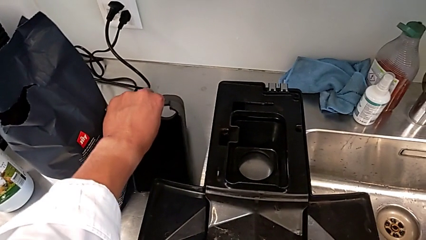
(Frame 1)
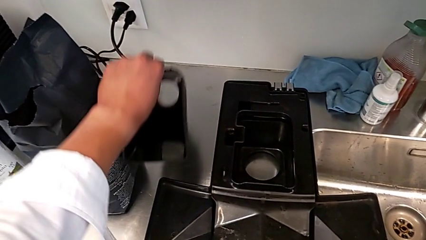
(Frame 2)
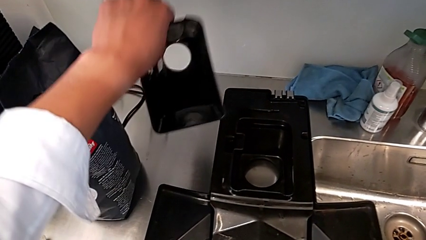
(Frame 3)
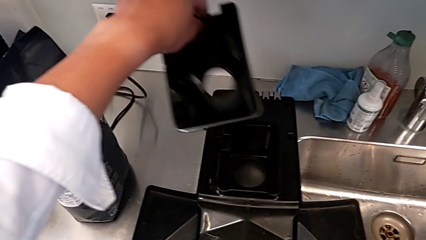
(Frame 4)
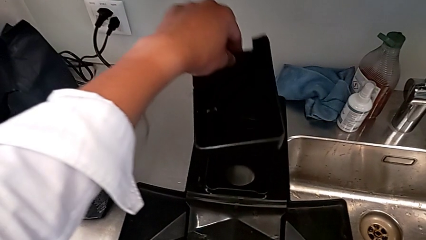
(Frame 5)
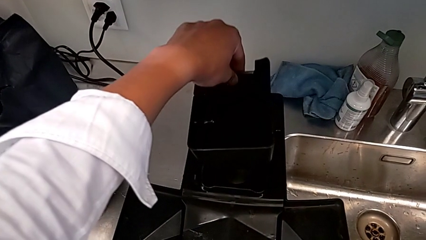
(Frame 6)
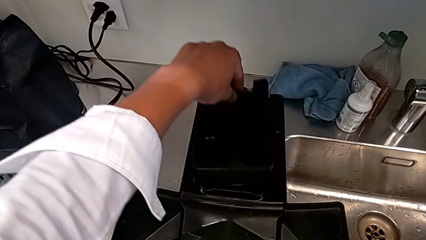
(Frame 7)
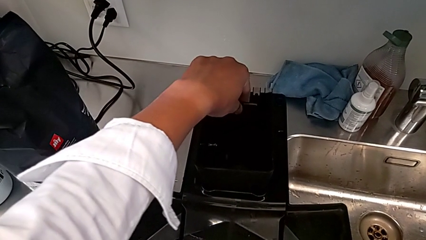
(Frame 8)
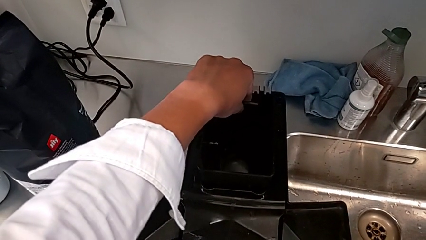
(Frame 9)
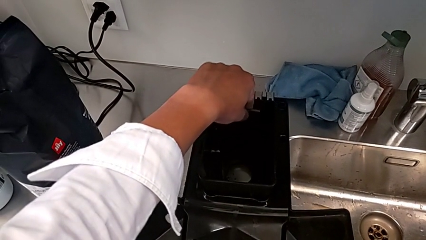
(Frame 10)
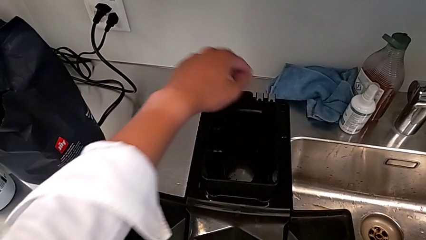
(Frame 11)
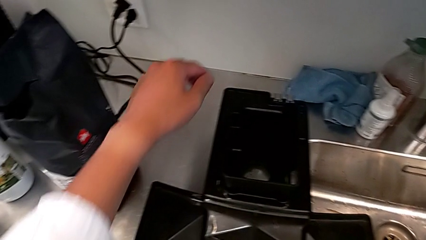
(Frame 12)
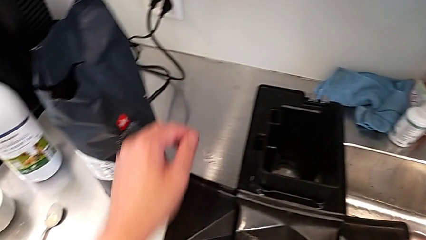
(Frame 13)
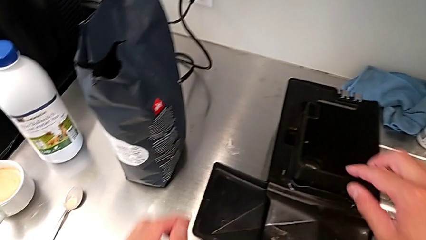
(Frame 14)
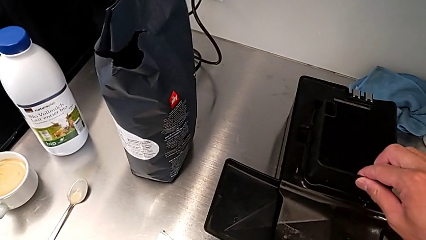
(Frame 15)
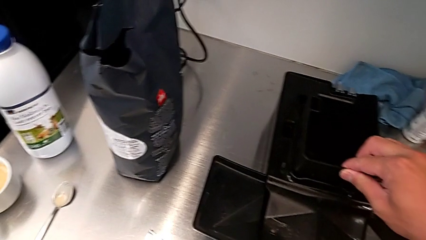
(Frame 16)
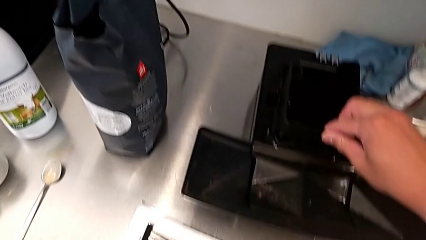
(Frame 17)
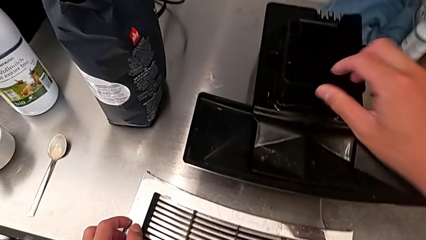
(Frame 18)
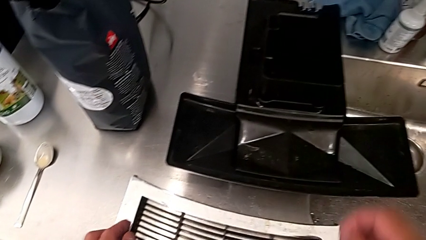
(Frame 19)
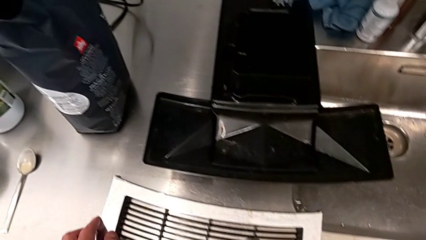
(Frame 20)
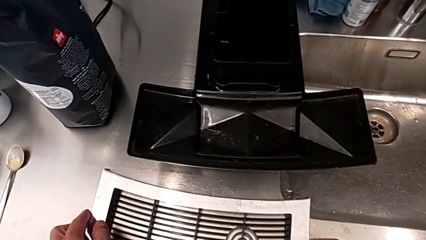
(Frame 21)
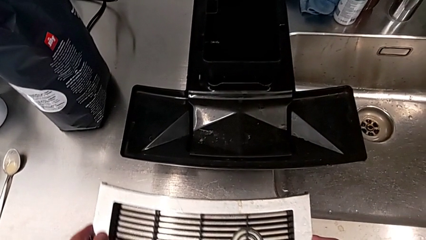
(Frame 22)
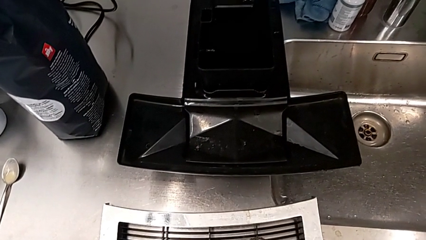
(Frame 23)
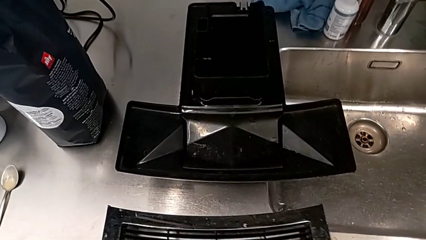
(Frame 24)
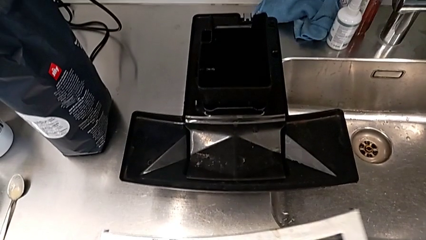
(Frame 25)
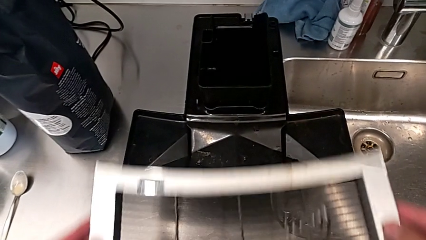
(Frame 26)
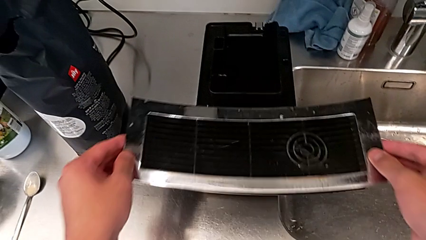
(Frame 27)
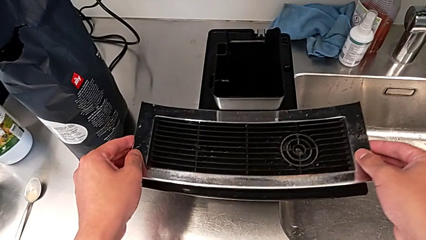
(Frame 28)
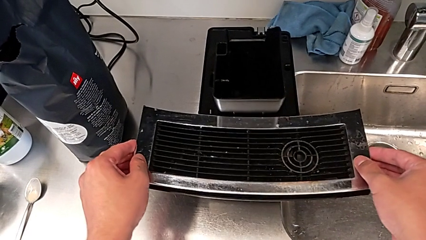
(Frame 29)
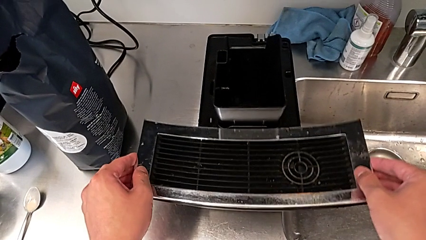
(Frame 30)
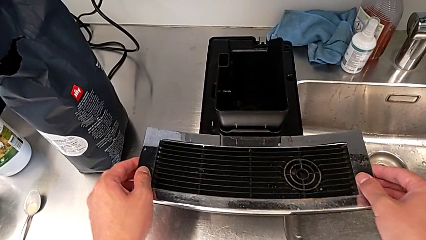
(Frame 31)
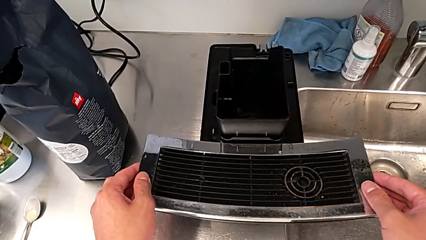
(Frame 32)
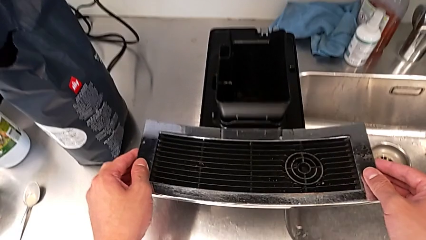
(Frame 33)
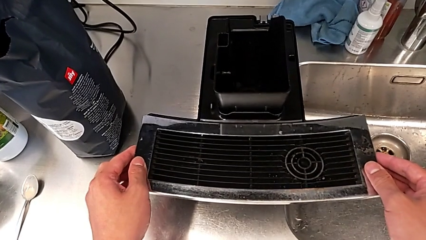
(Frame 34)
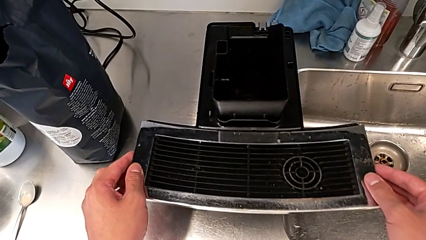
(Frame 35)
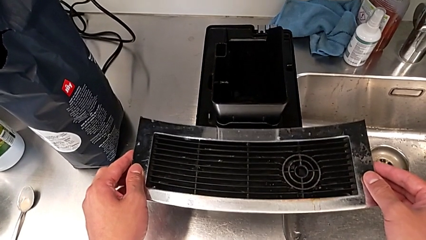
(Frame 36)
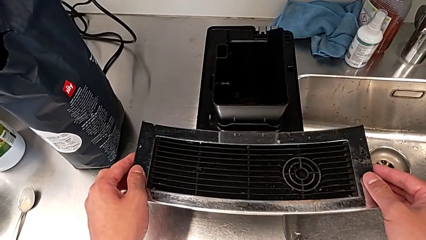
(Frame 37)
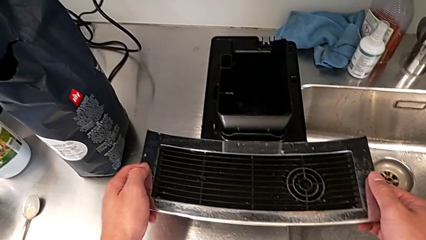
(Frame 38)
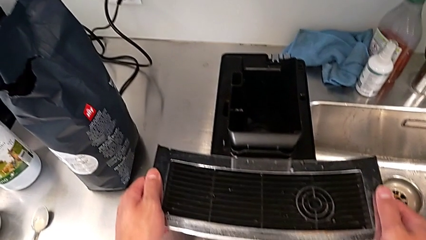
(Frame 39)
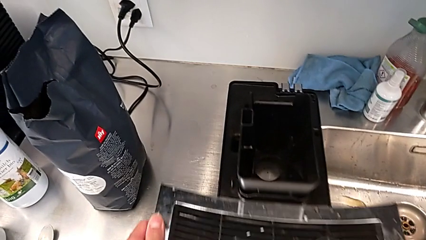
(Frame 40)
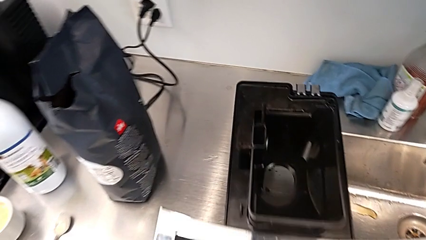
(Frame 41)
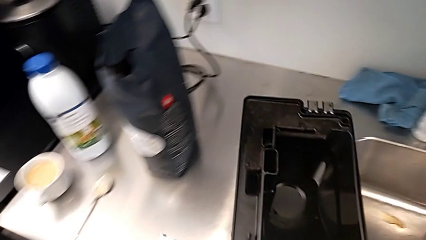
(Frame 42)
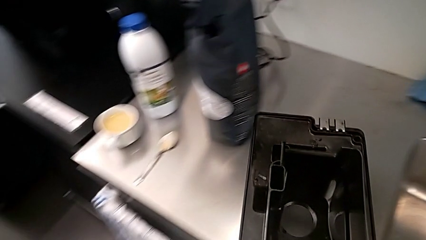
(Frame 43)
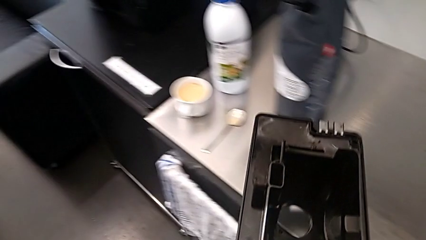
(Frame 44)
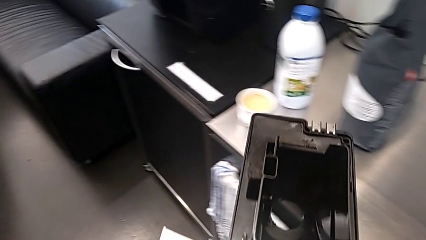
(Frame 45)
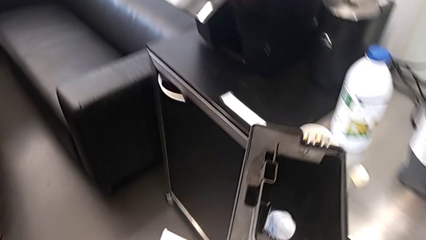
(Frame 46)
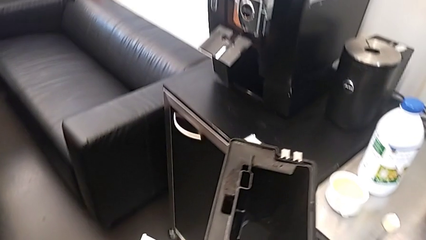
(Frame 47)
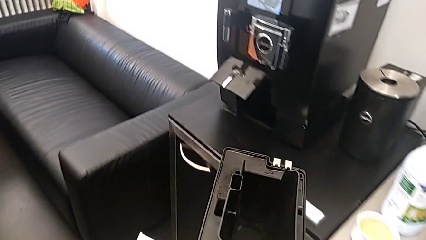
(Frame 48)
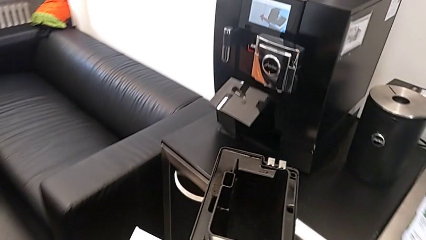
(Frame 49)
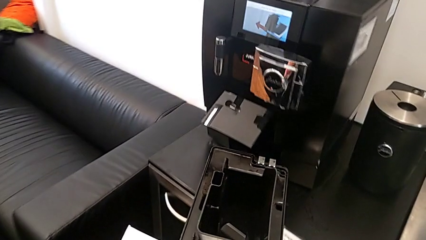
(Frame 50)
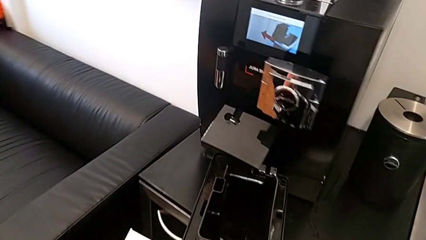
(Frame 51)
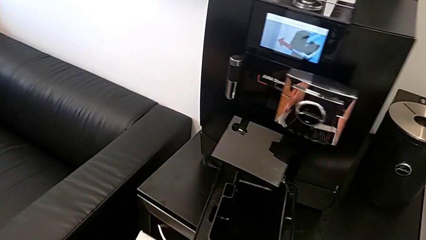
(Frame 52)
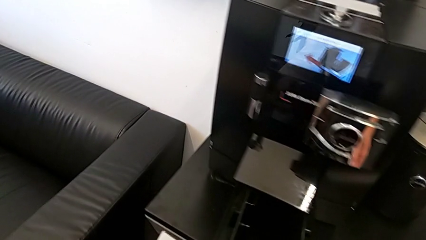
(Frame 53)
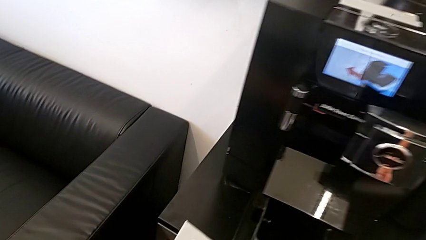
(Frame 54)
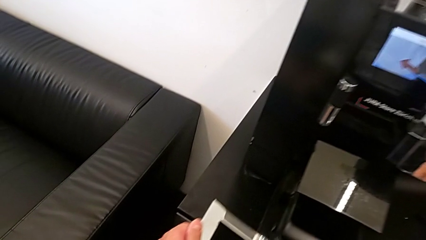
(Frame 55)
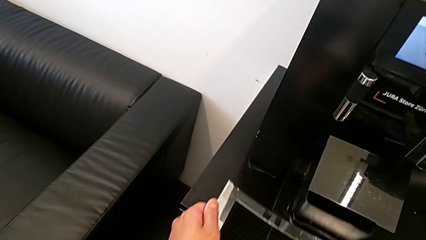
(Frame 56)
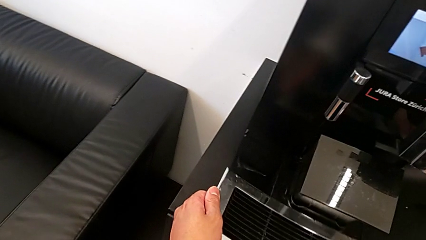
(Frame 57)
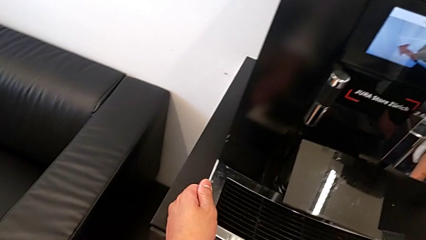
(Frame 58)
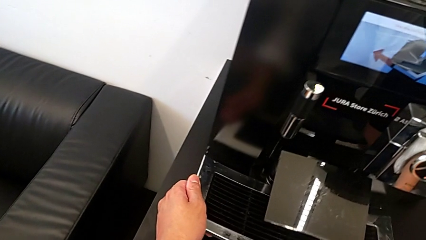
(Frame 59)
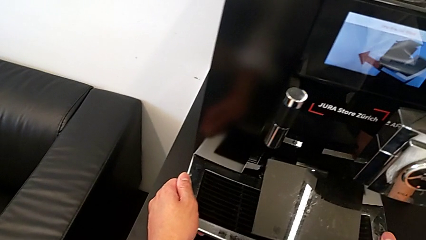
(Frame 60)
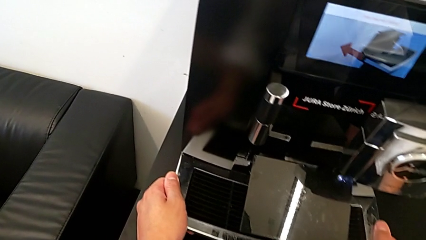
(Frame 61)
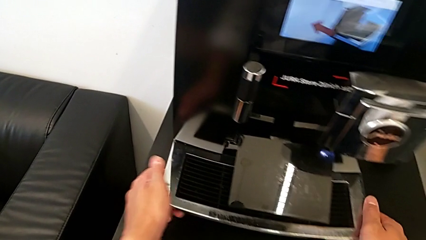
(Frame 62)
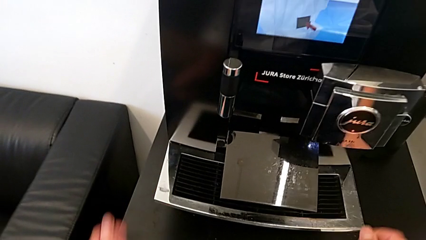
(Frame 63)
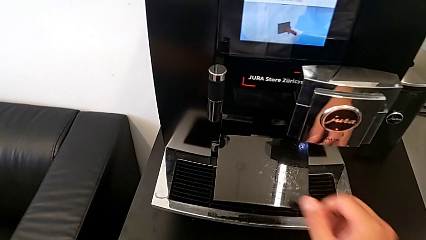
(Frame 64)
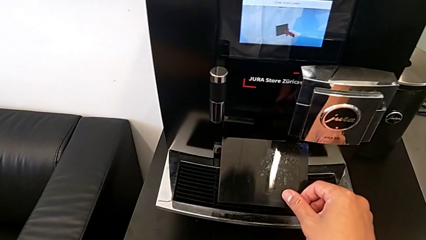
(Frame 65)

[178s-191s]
The camera wearer is pulling out the bottom drip tray that is rectangular. They grab the drip tray, place it, align it, grab the top drip tray, place it, grab the drip tray, insert it and close the cover.
